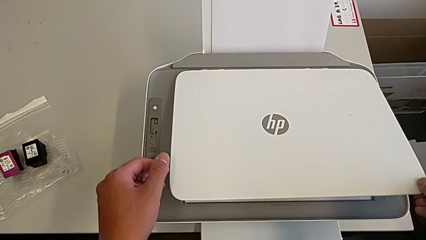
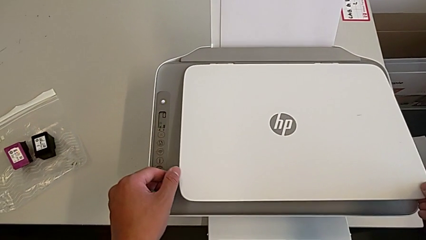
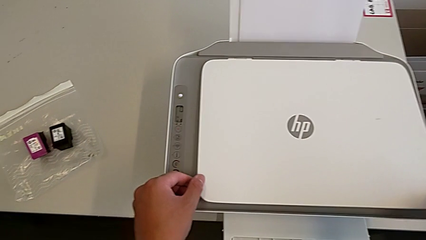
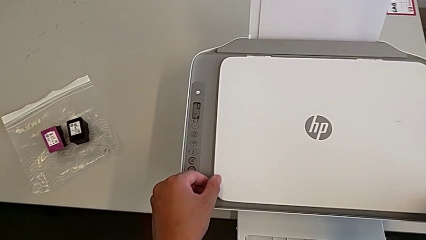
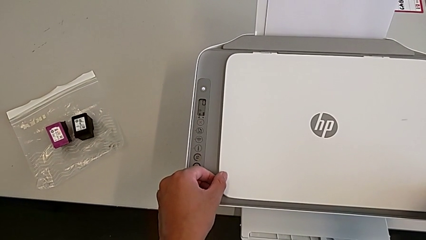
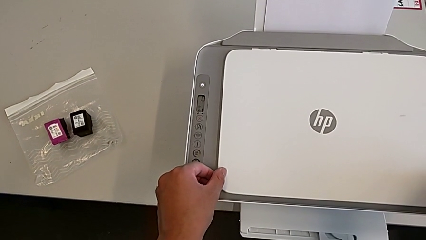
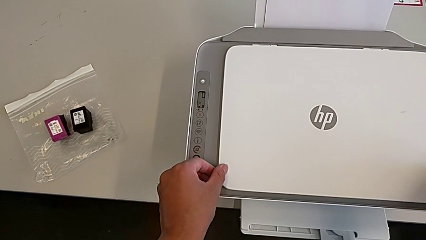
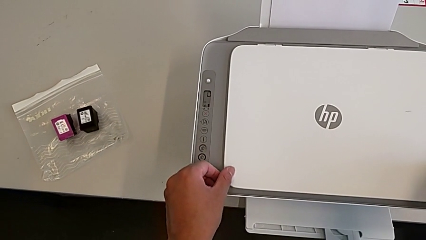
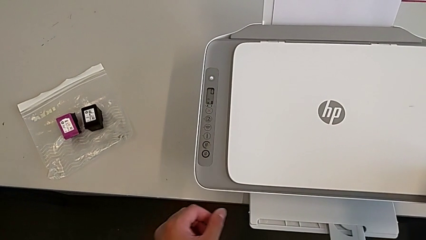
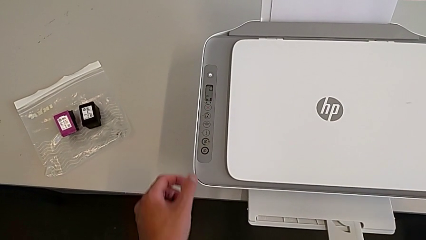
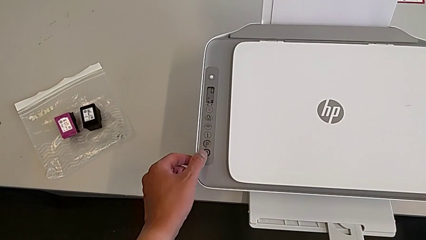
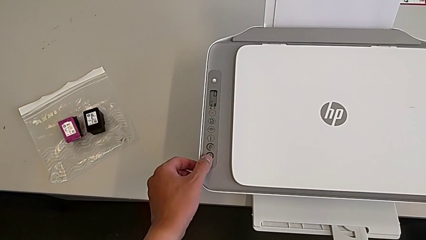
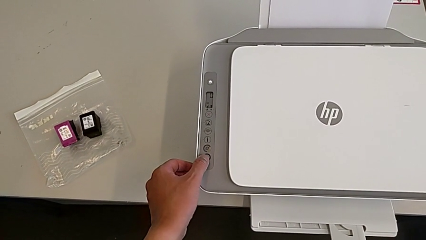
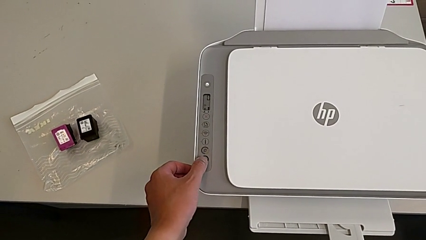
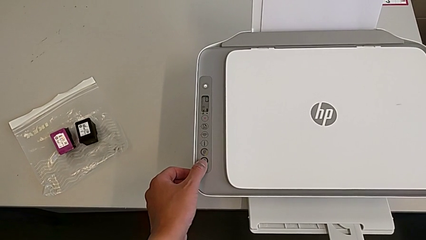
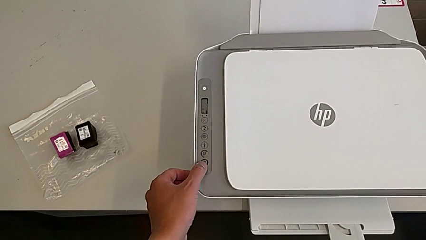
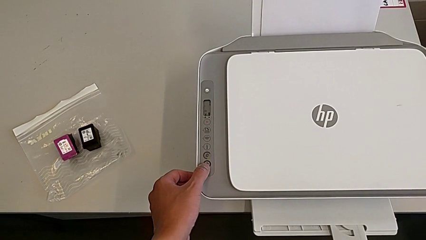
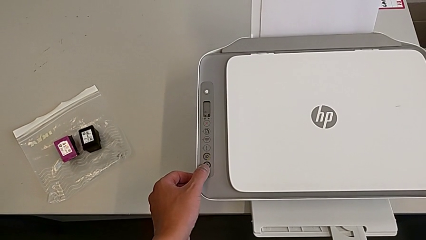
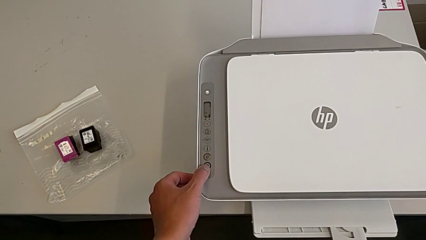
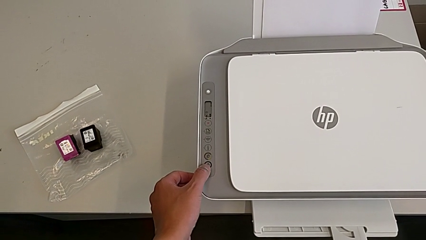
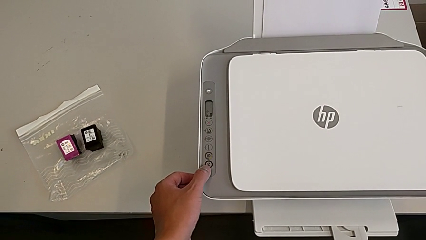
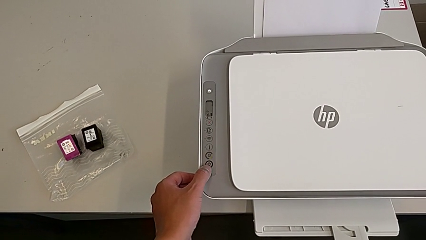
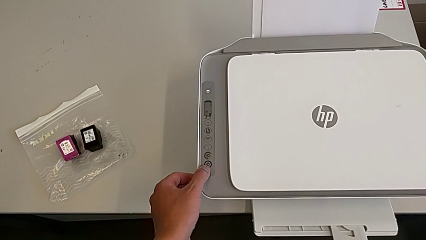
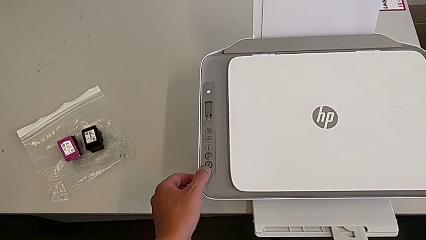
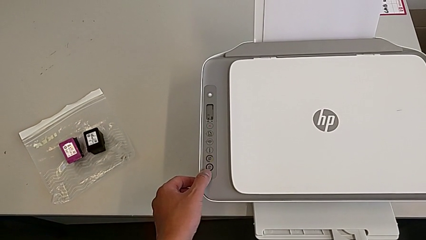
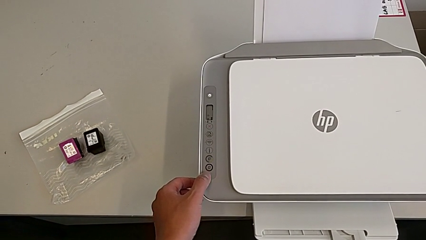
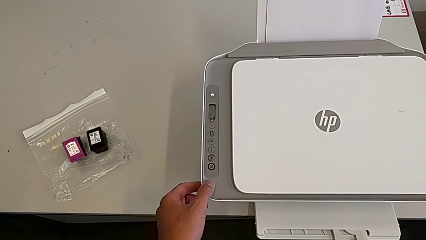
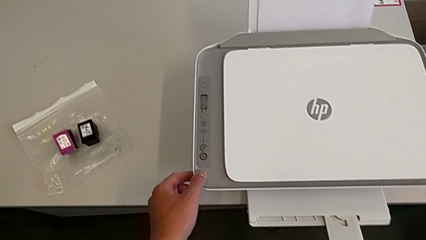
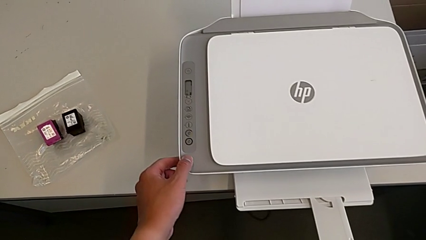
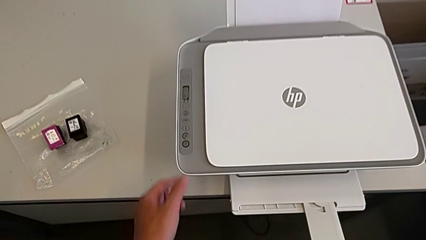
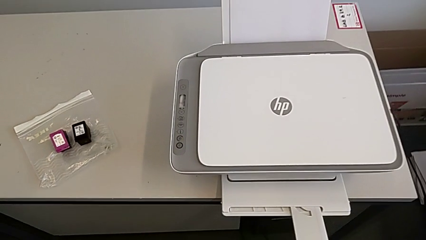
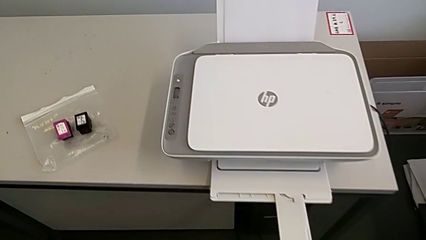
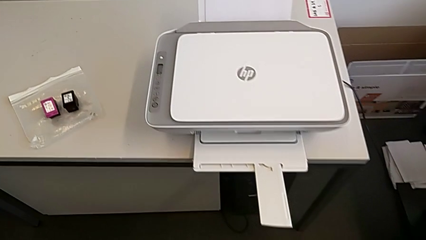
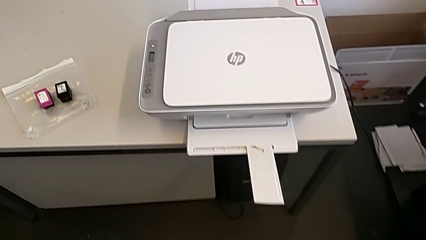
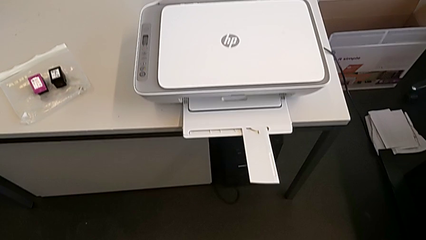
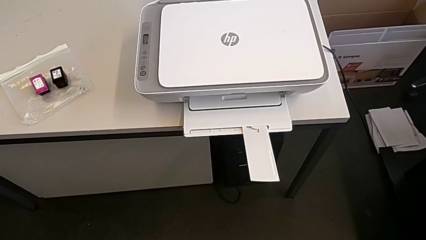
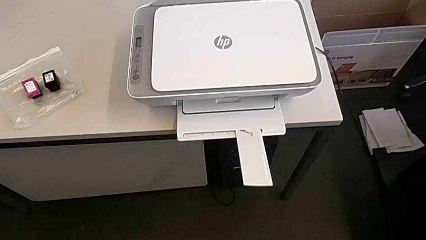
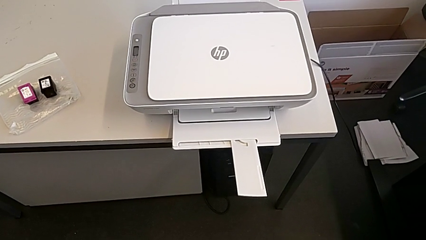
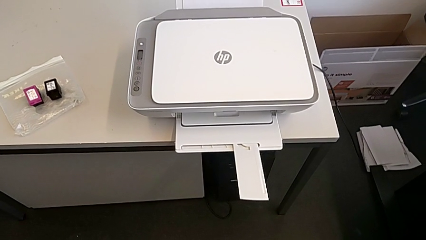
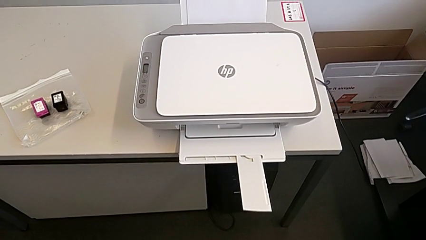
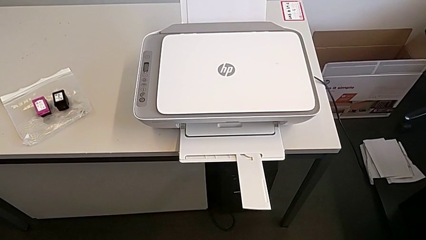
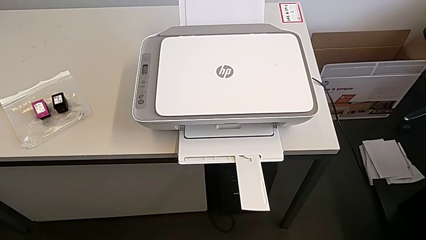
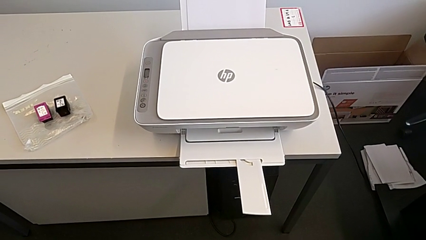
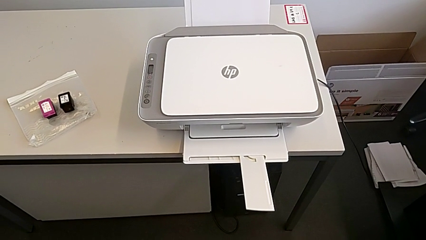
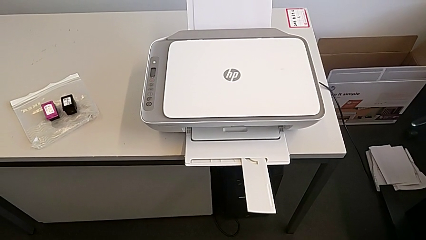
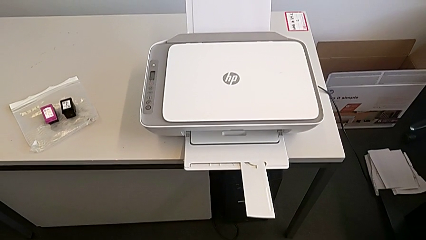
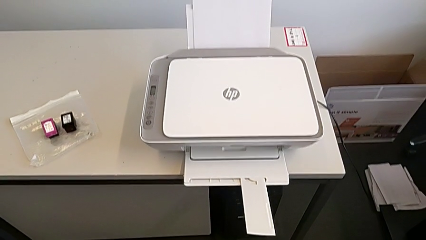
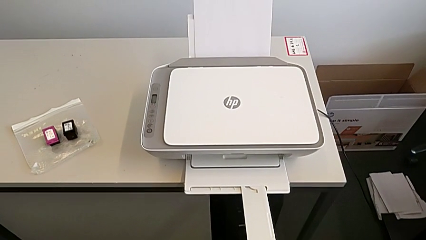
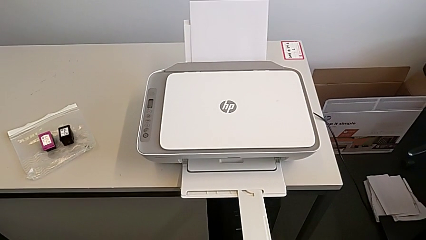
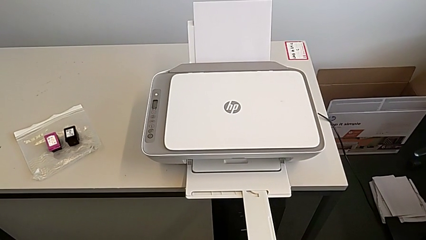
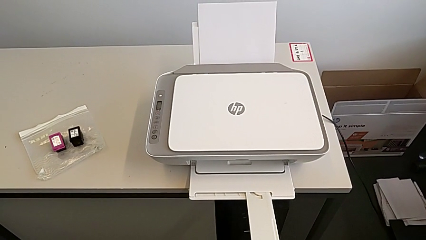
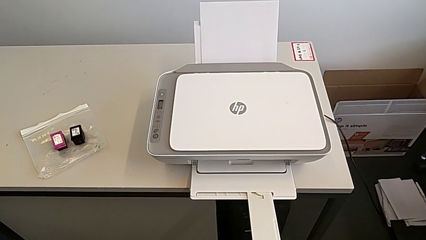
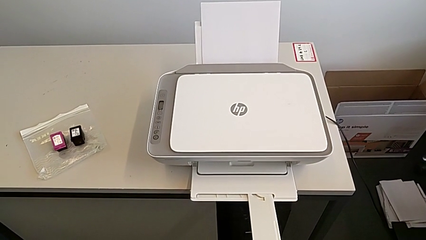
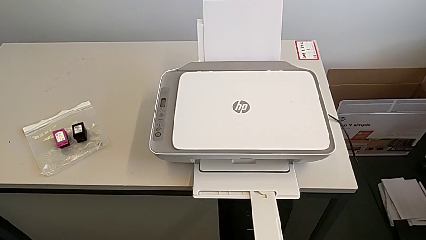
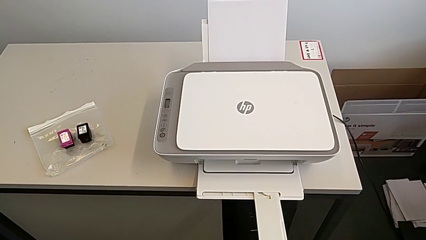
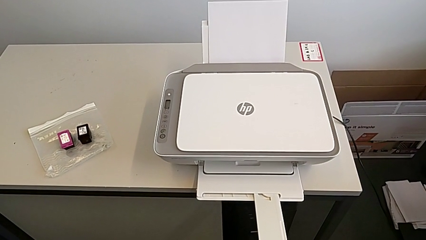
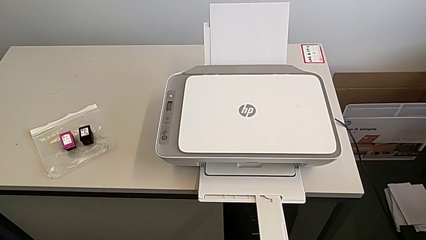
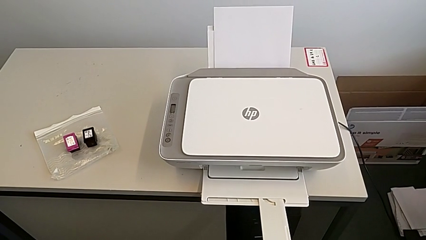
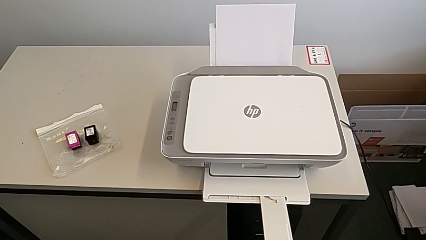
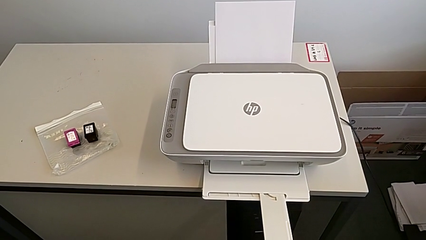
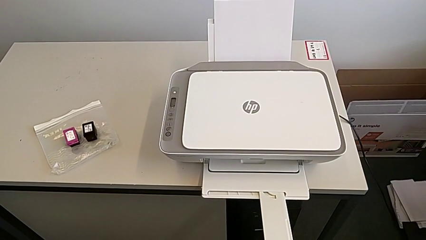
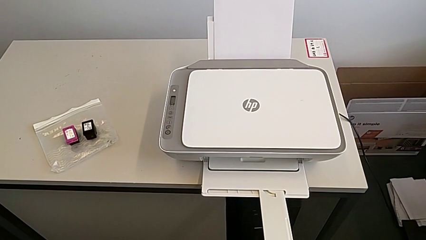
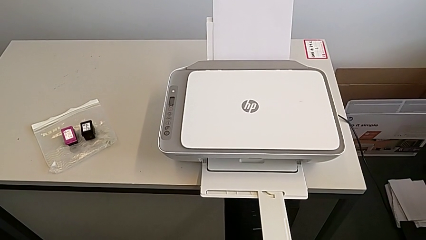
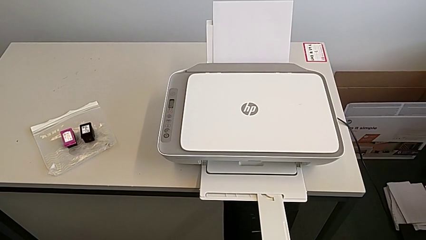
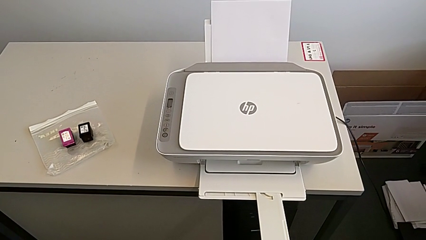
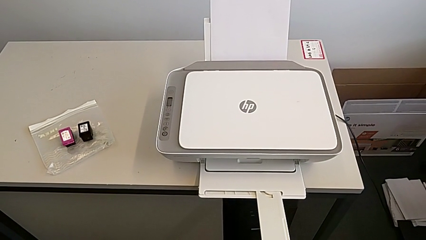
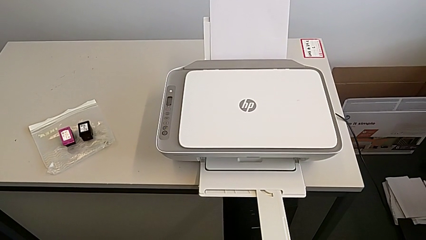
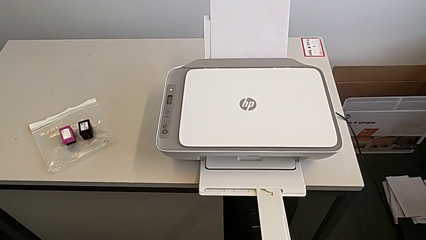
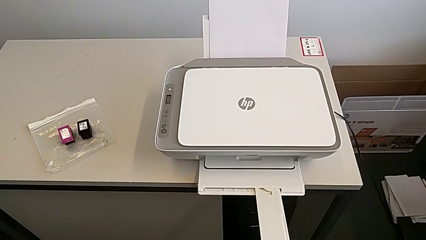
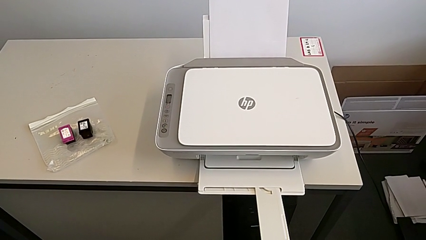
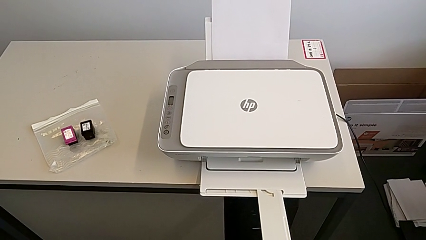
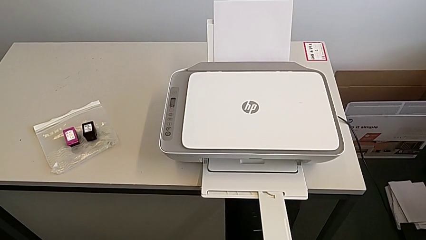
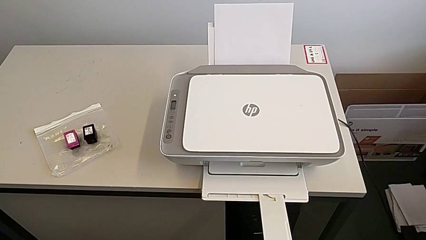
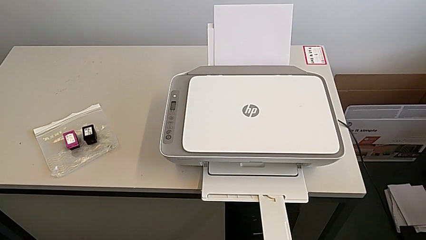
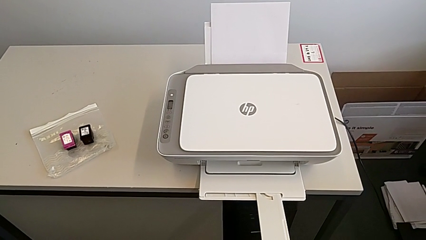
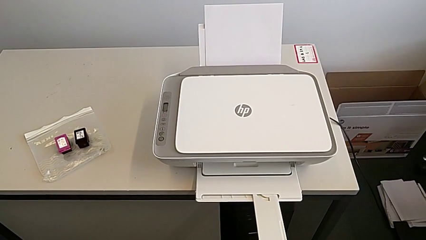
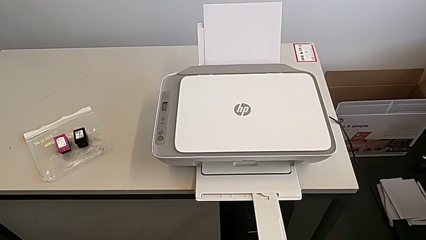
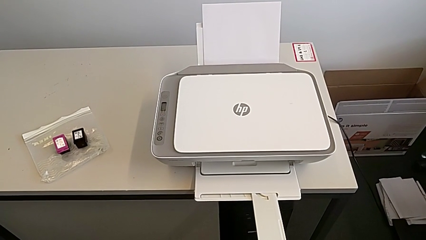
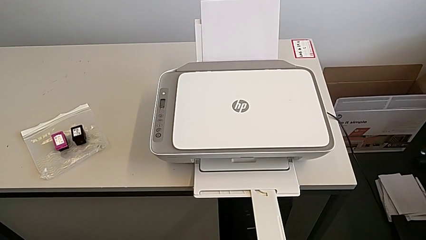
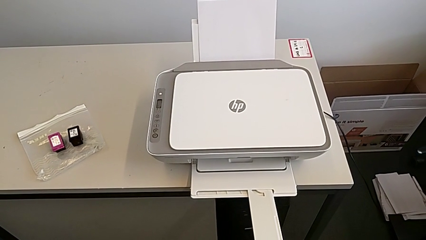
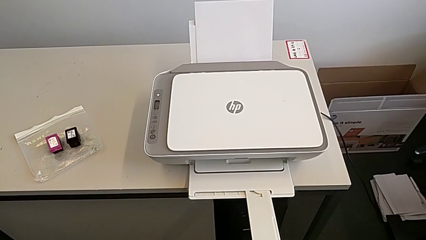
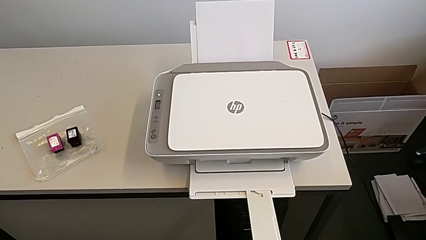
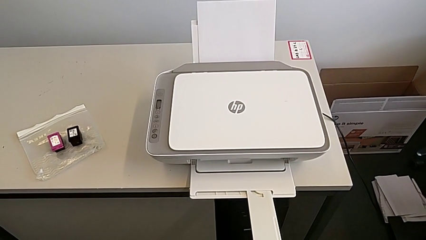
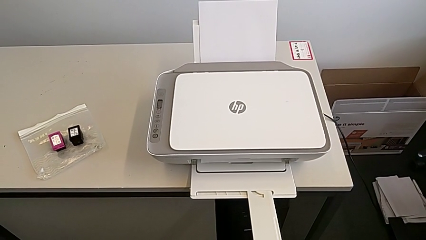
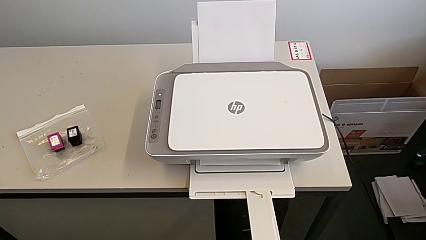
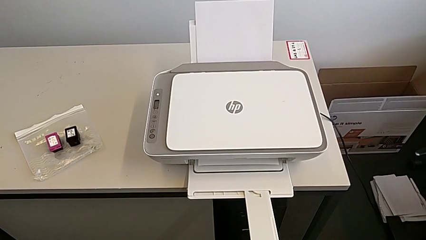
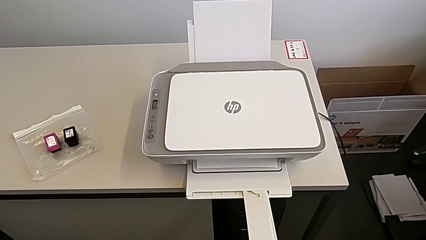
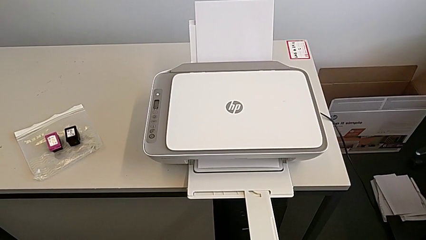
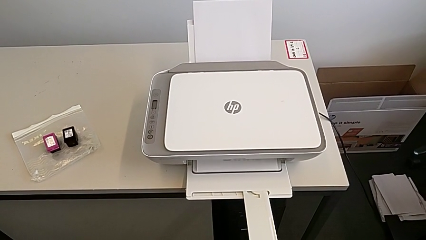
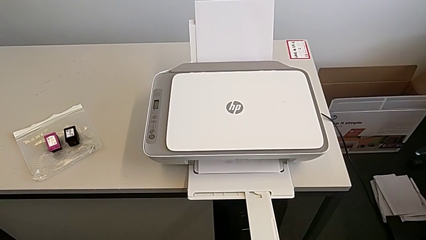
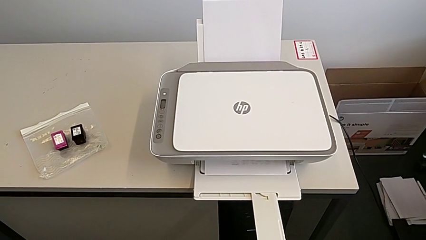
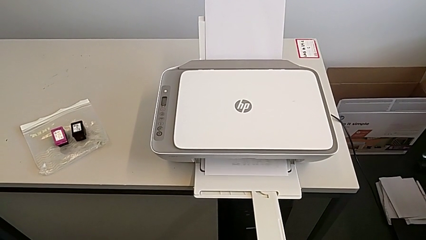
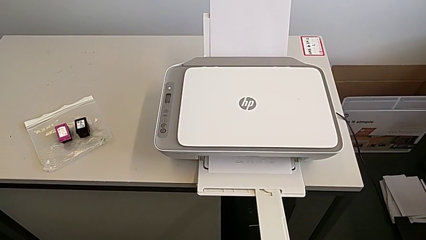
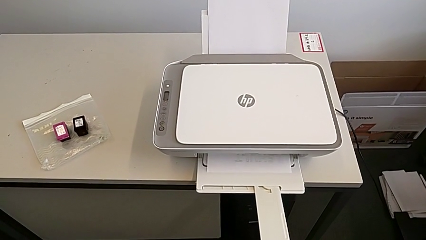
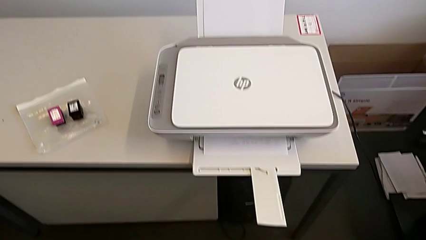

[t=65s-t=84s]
The camera wearer is printing a copy. They press the black button.
